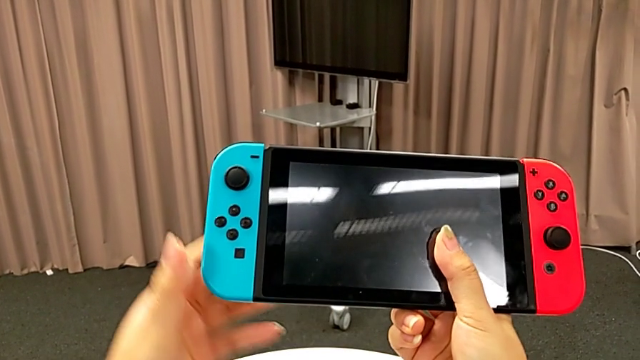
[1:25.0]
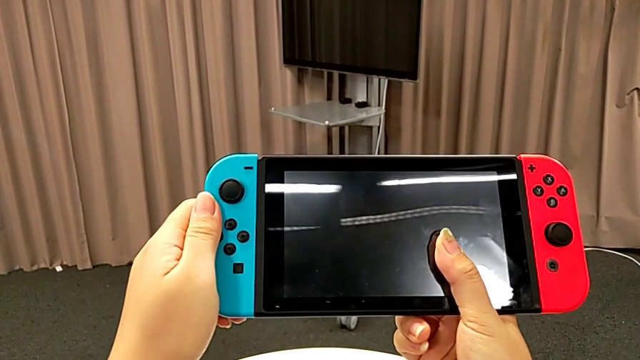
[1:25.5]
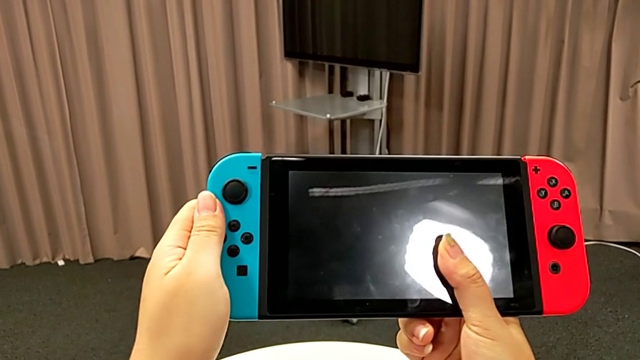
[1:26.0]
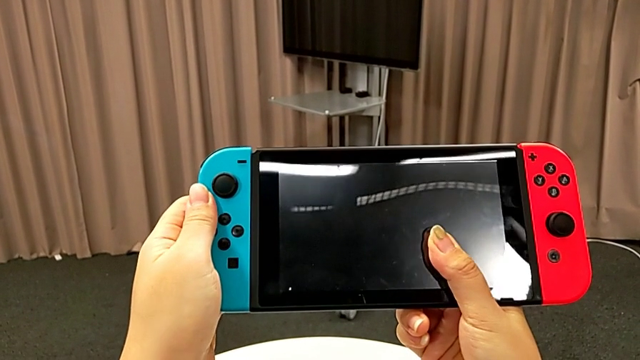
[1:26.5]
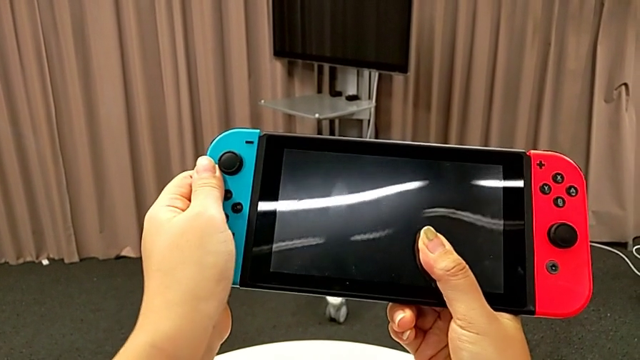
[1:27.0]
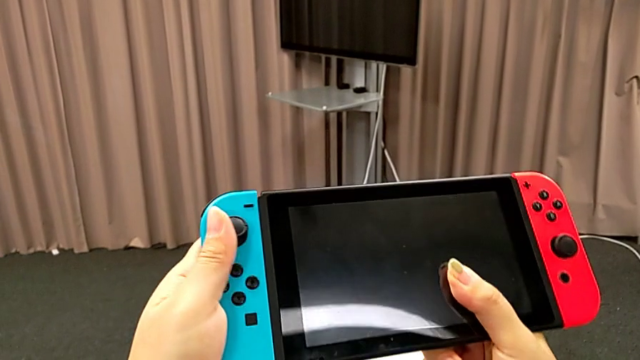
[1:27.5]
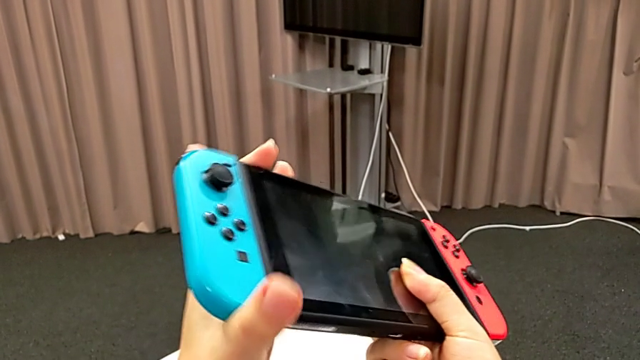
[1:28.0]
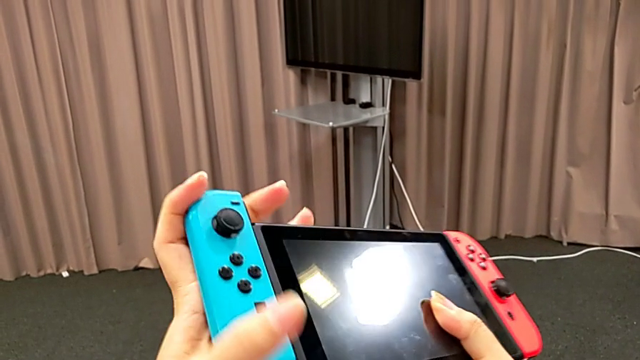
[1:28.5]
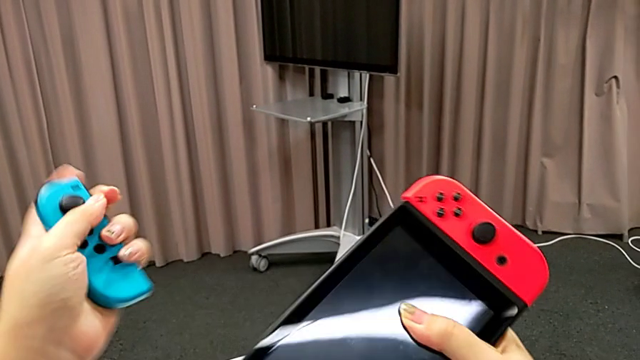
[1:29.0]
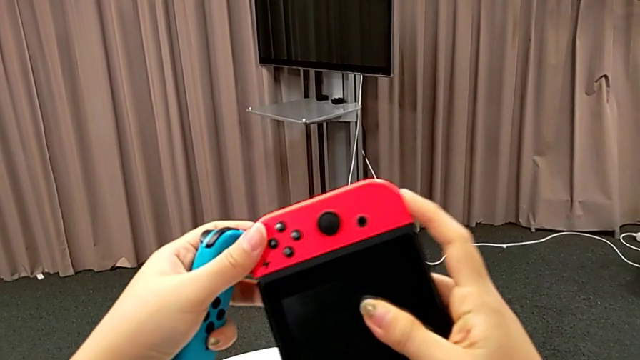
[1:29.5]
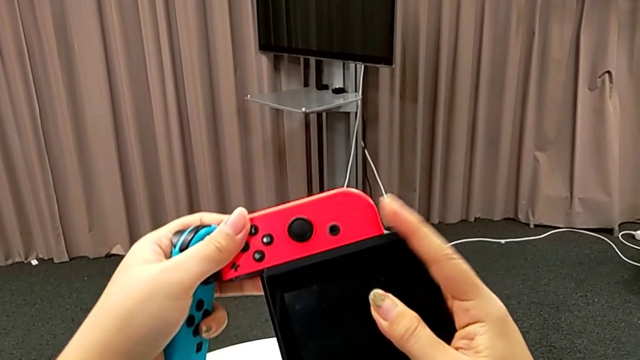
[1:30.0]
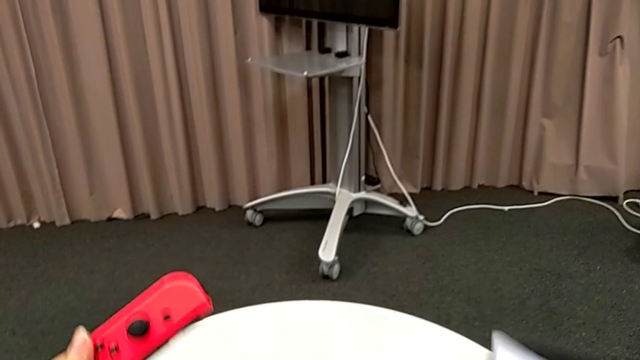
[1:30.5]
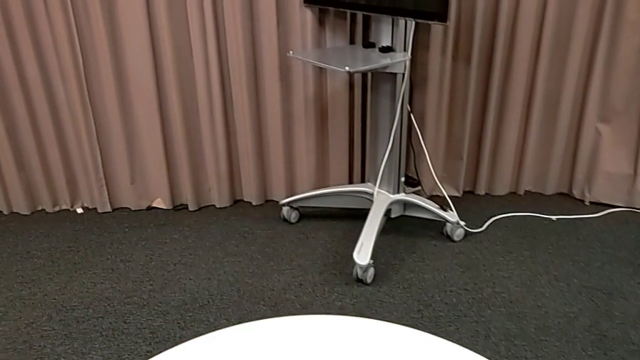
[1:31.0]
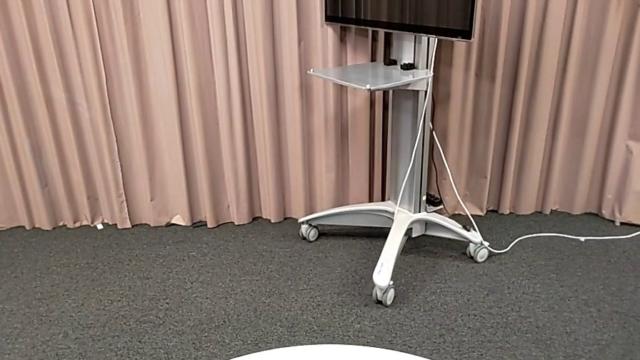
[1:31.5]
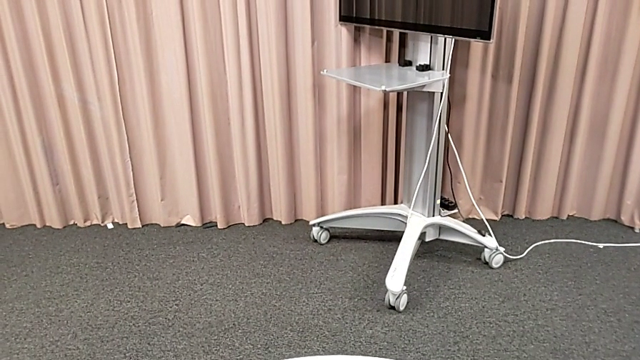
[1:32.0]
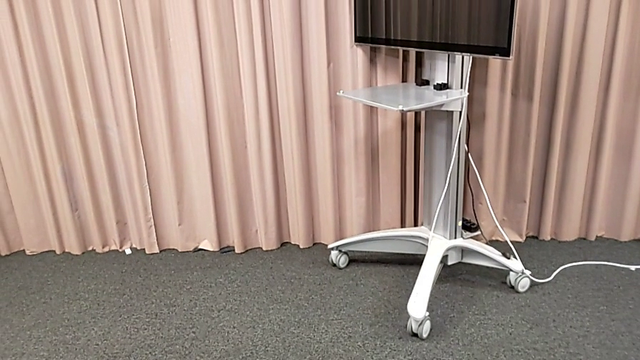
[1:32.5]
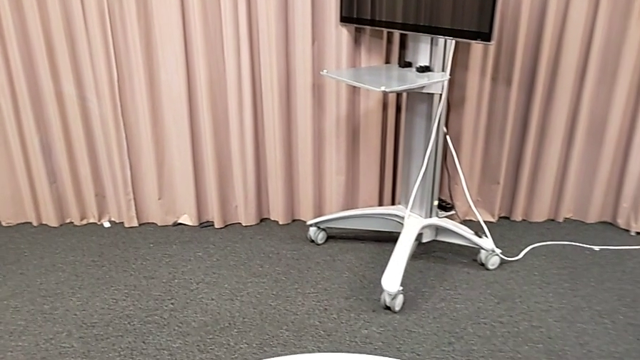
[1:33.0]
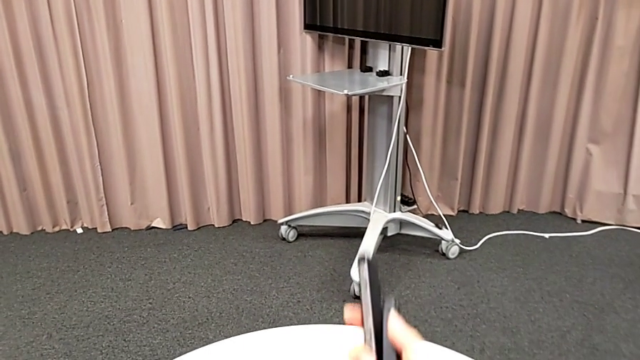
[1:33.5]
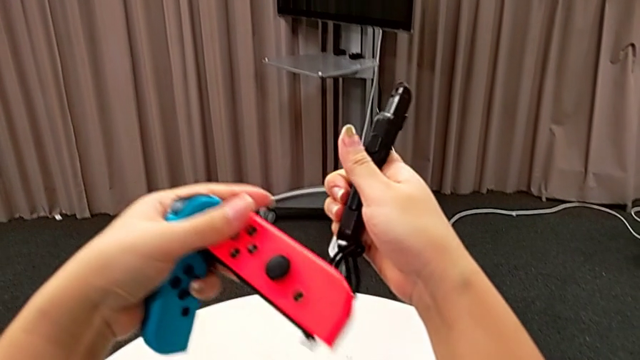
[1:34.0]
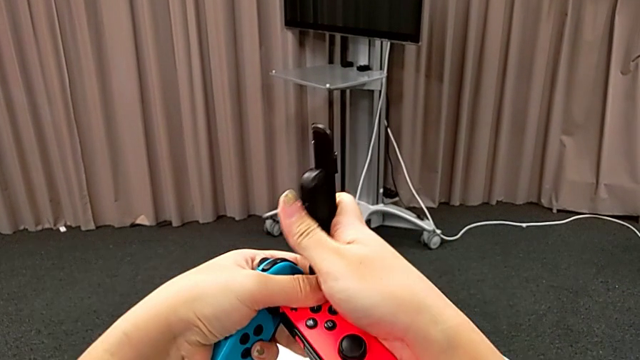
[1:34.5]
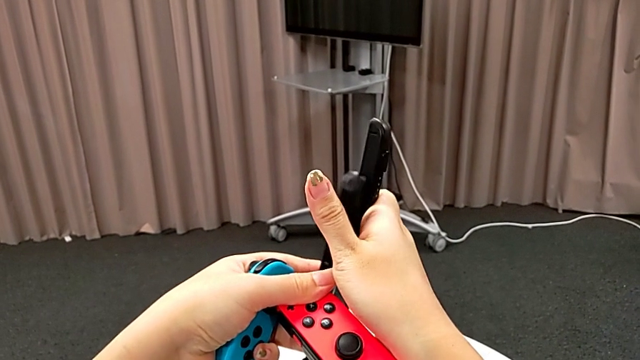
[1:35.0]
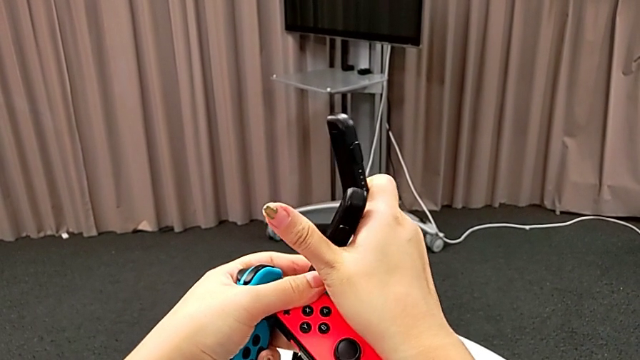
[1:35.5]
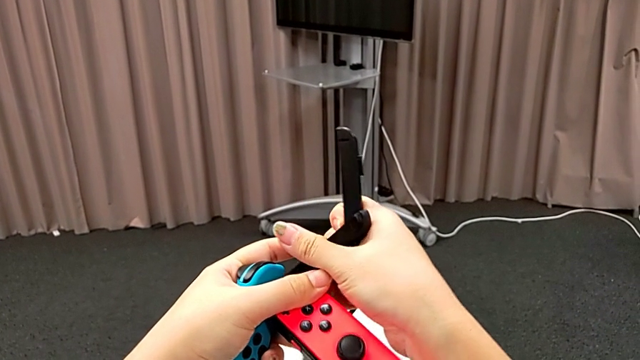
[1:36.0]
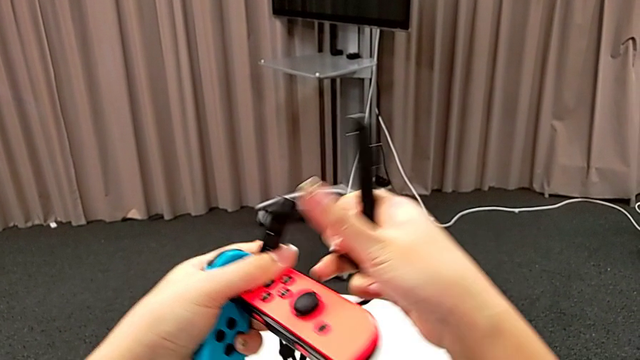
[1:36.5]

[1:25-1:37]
The camera wearer is changing the joy-con controllers from the Nintendo Switch to the joy-con strap. They push the blue Joy-Con controller, withdraw it, push the red Joy-Con controller, withdraw it and grab the Joy-Con controller.

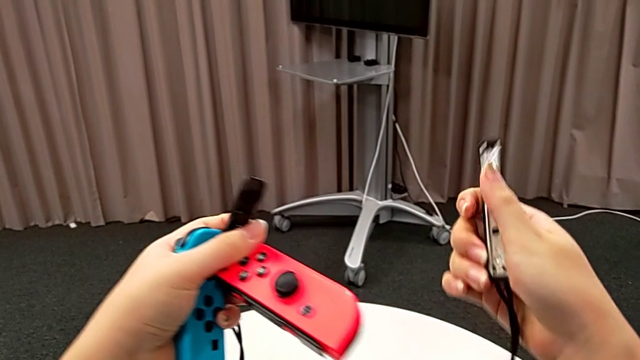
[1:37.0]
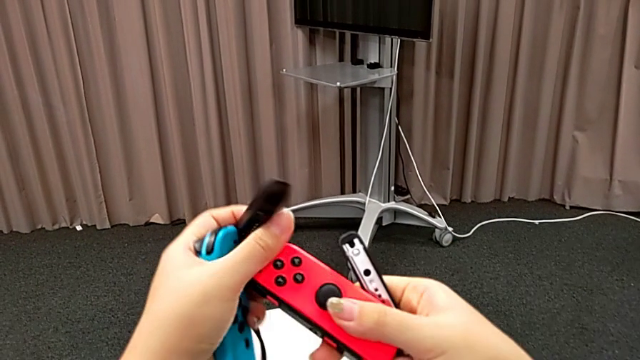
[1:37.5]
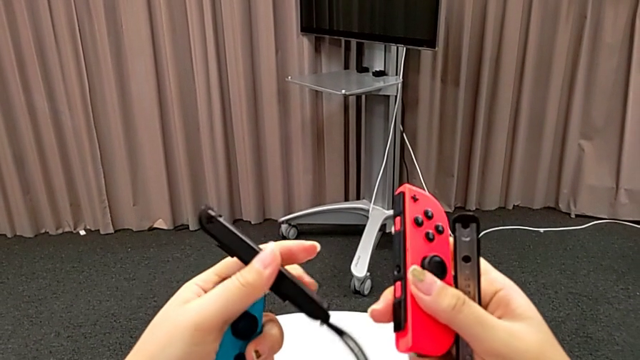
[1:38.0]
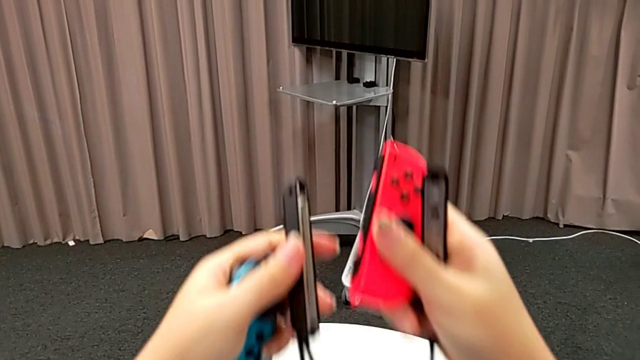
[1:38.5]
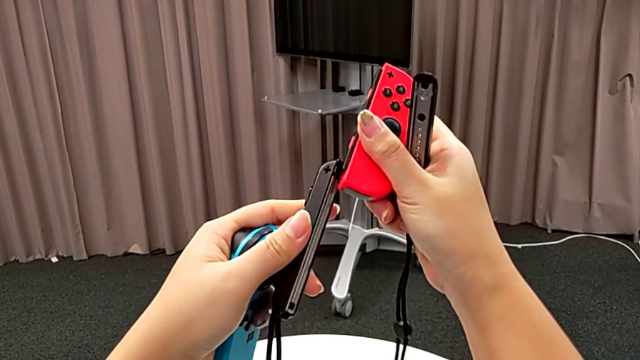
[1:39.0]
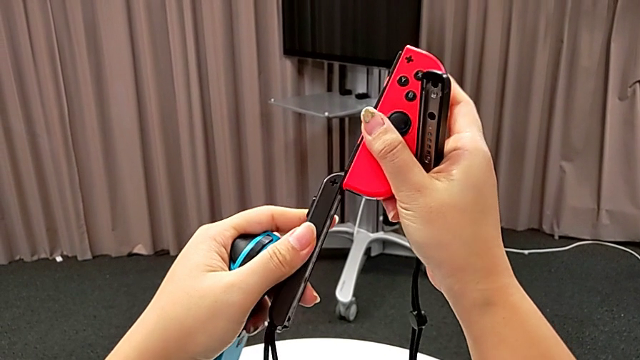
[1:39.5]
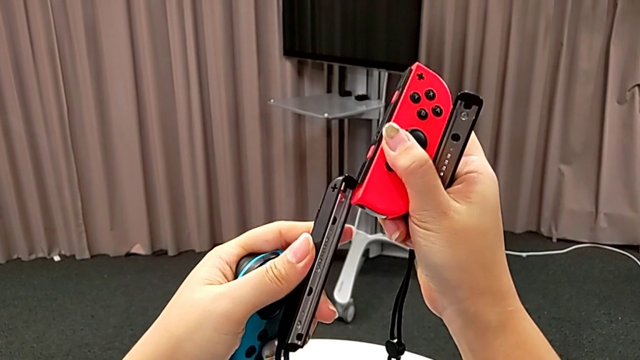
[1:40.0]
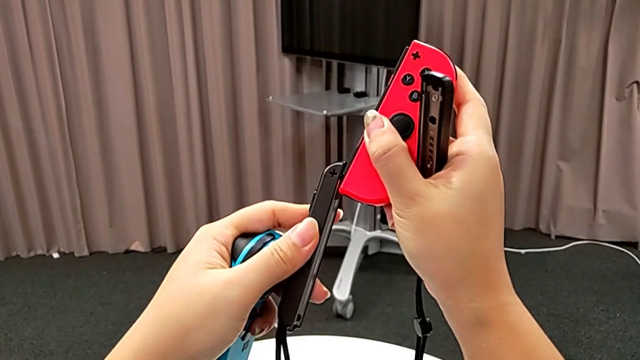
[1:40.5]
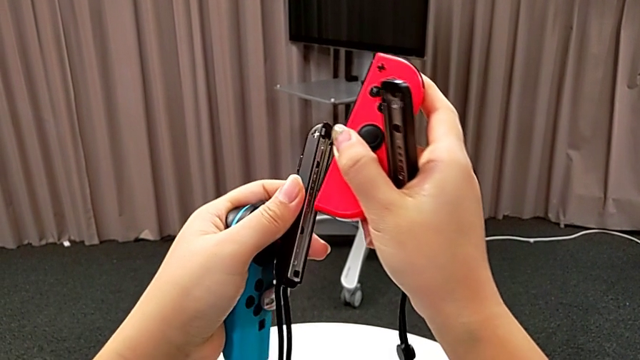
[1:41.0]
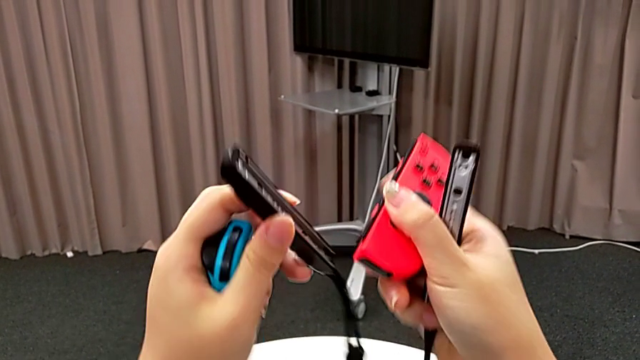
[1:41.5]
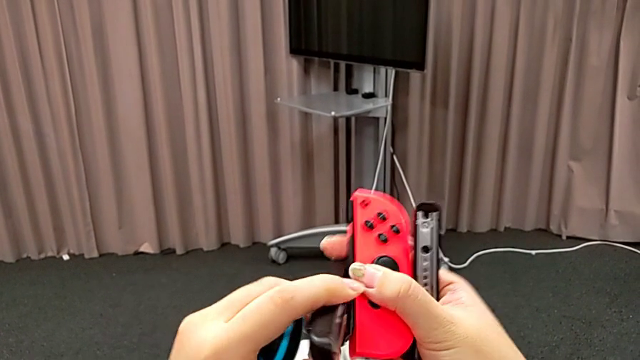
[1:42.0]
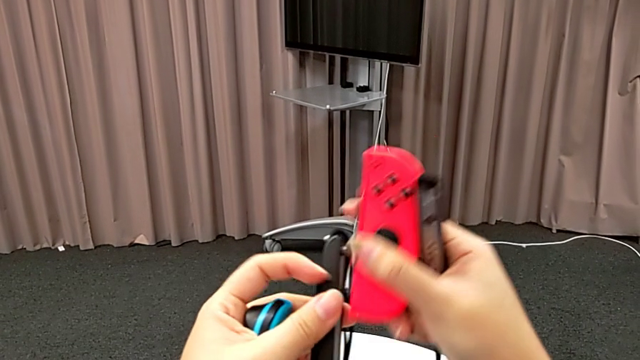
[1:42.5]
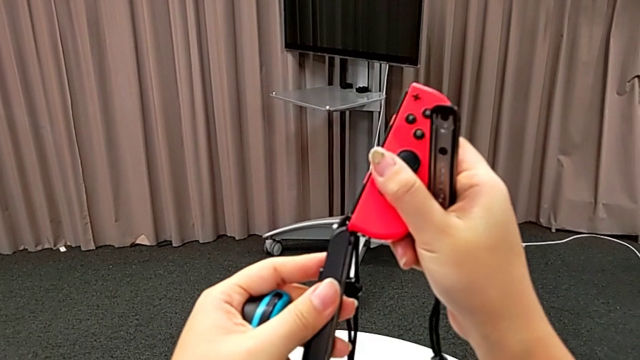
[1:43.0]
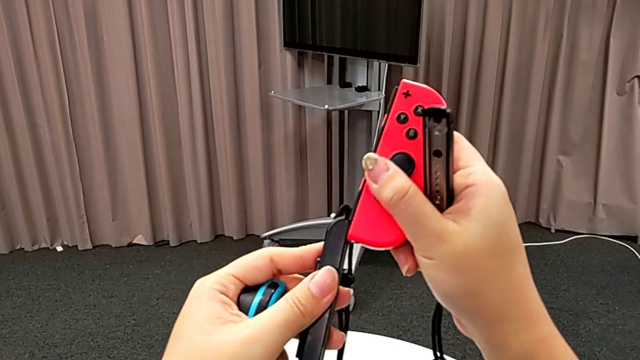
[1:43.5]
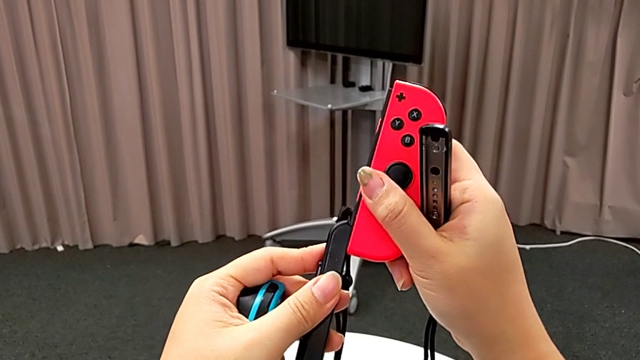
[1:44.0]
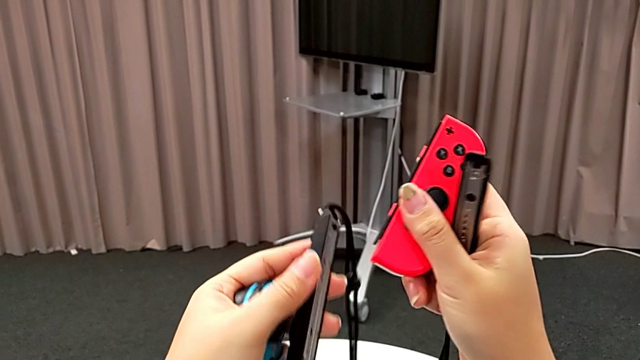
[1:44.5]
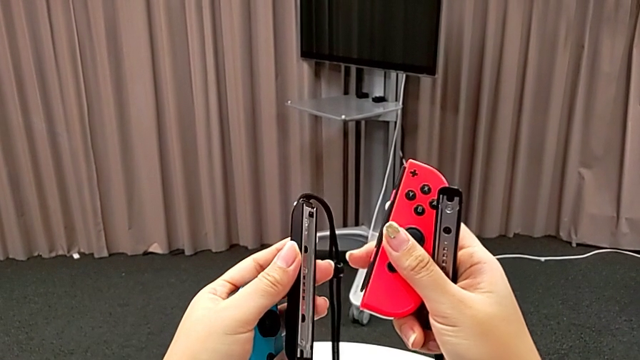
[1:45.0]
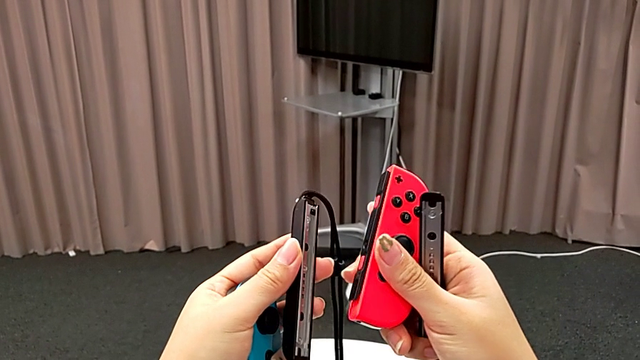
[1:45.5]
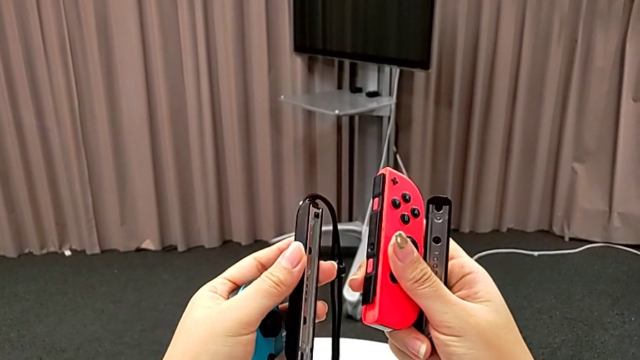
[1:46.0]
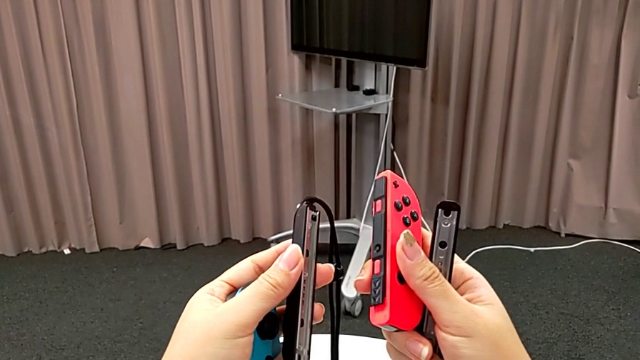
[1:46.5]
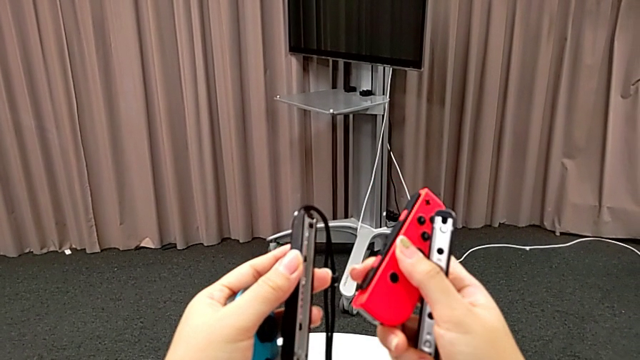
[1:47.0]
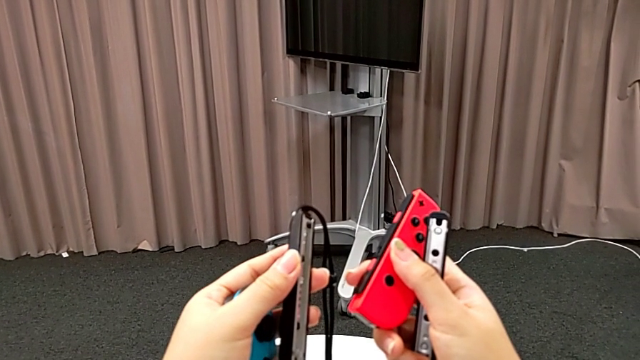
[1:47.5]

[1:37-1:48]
The camera wearer is changing the joy-con controllers from the Nintendo Switch to joy-con strap. They wrongly align the red Joy-Con controller and hold it.
